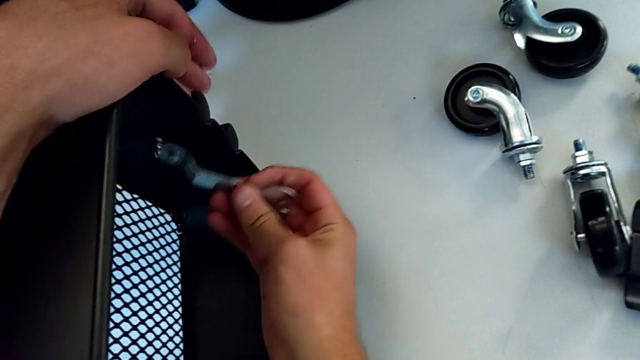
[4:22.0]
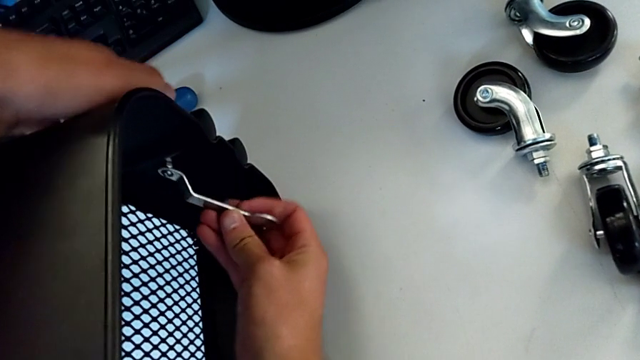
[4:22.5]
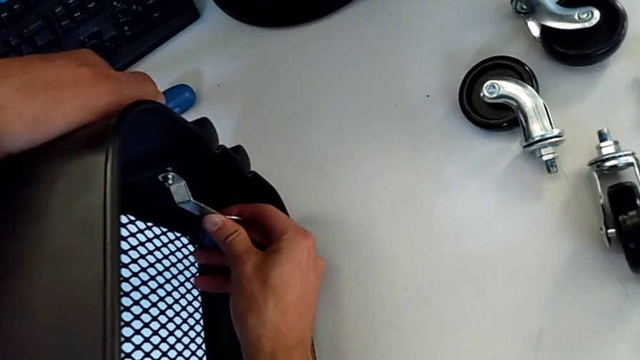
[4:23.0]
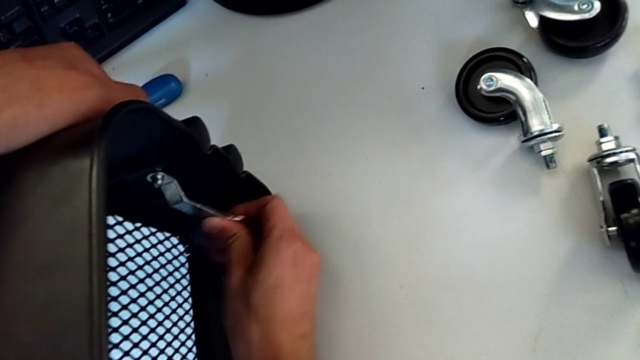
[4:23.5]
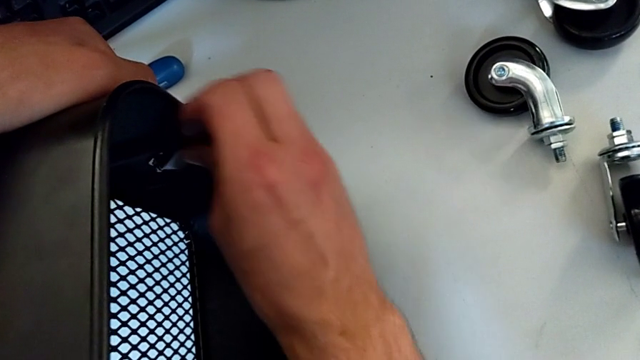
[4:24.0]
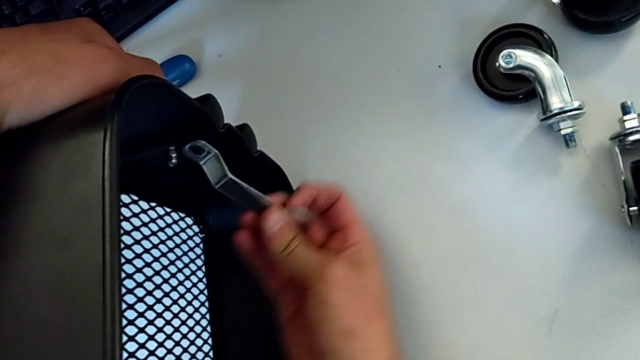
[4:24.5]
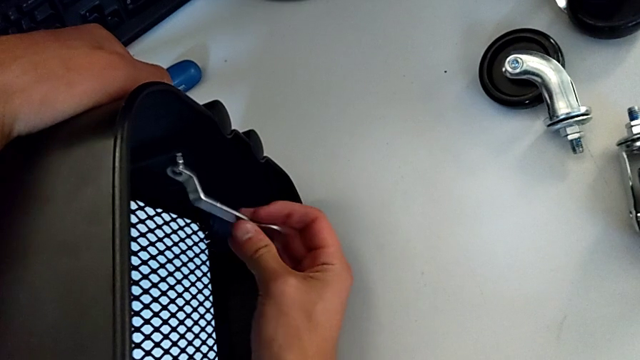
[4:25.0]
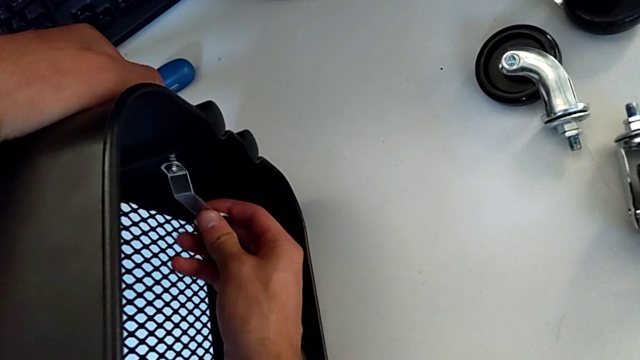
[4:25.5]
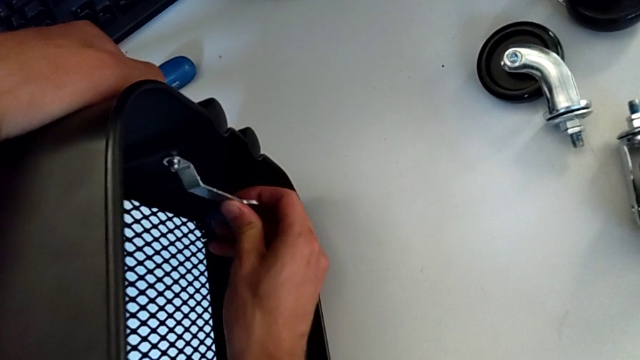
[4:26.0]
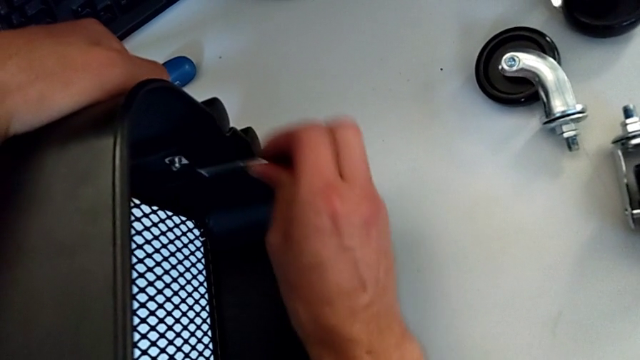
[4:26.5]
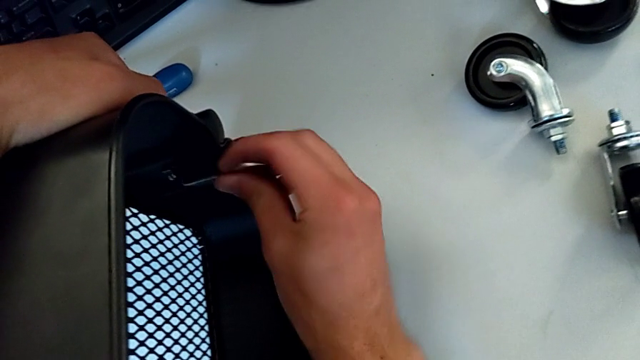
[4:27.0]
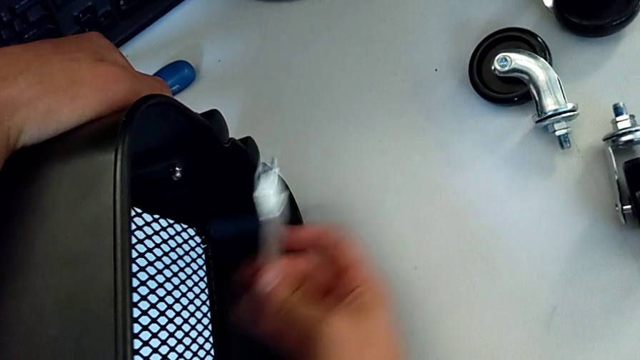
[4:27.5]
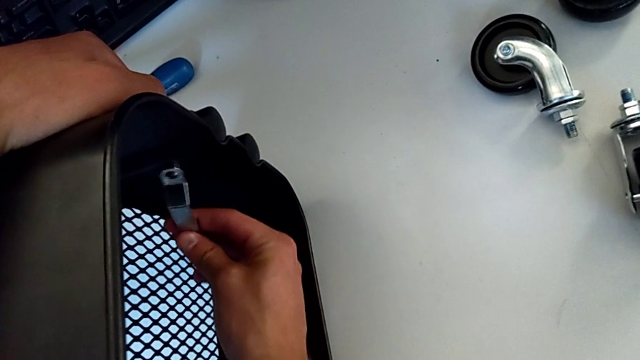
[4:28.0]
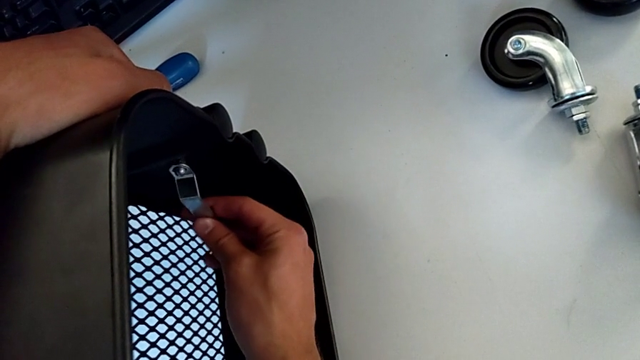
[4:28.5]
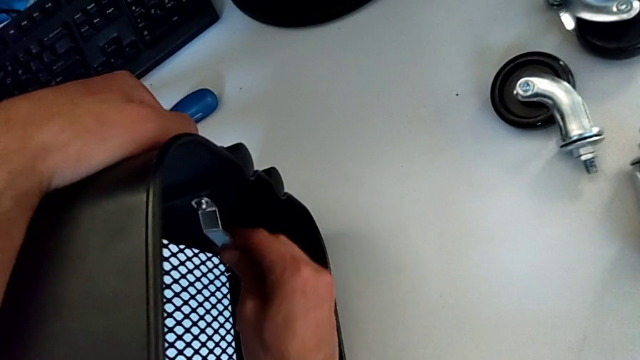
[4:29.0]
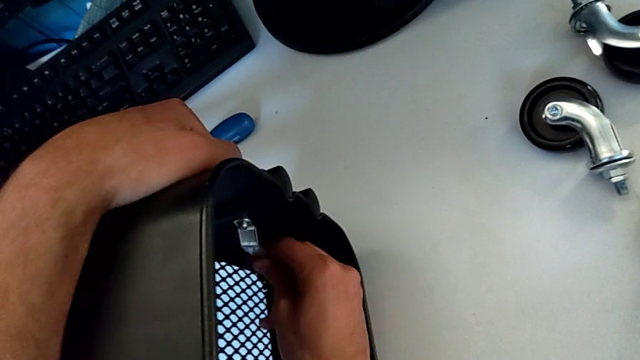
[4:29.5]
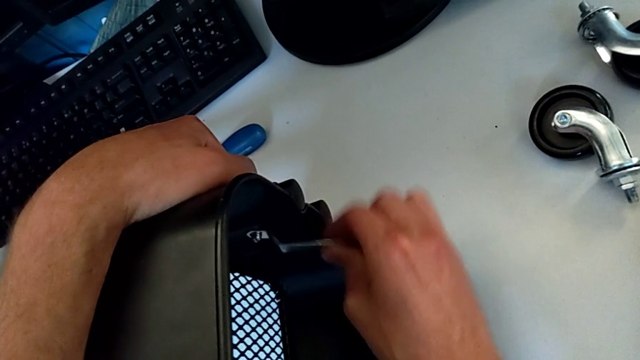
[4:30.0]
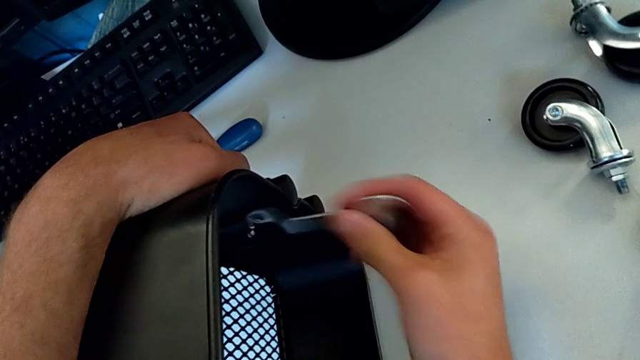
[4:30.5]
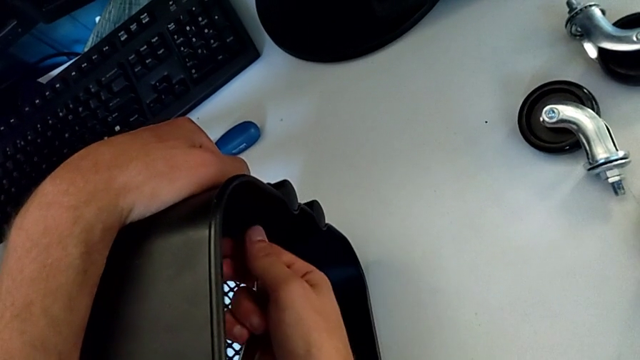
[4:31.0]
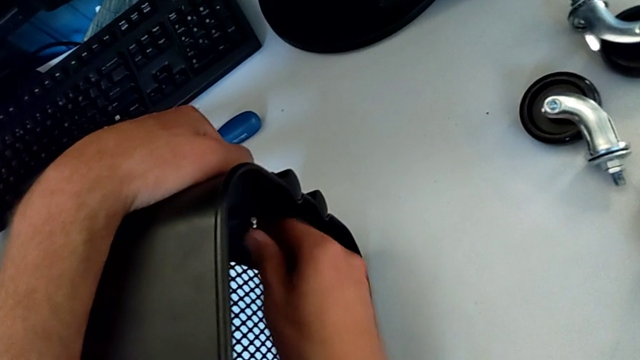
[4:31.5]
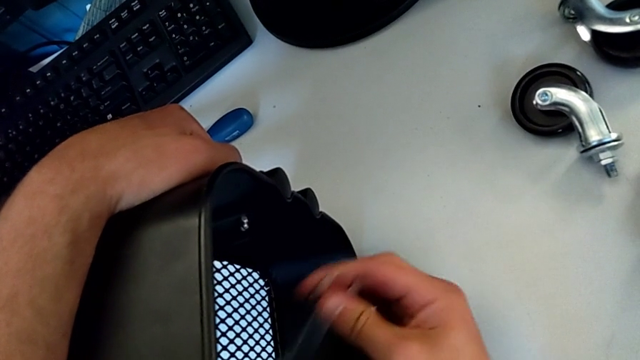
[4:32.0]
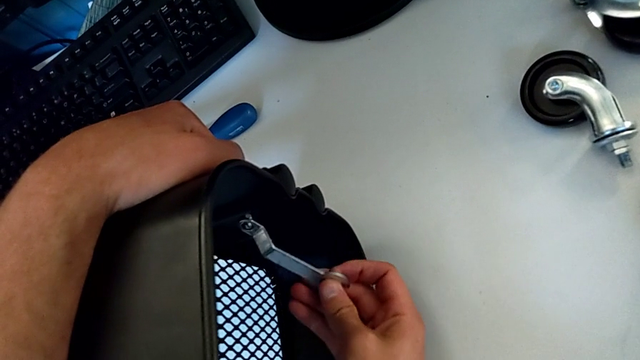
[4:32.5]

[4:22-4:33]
The camera wearer is disassembling the first bolt from the upper tray. They keep unscrewing the hexagon cap nut, withdraw the hexagonal wrench, unscrew the hexagon cap nut and insert the hexagonal wrench.

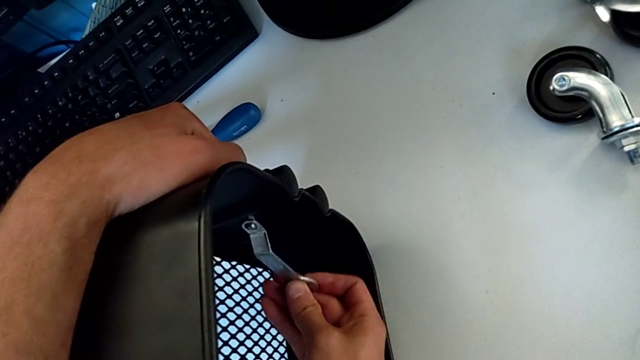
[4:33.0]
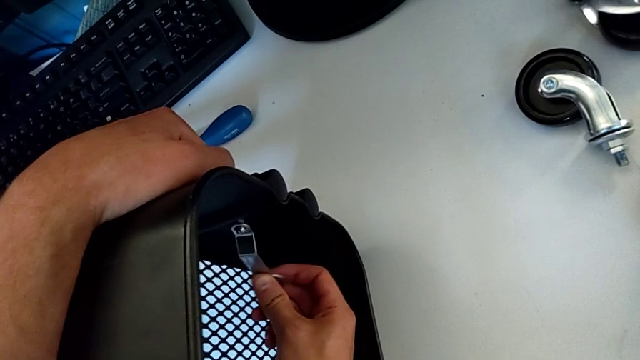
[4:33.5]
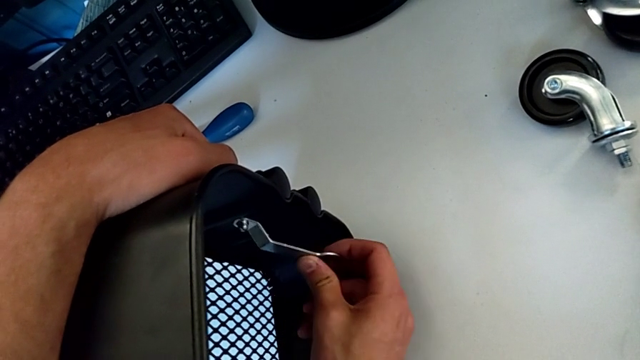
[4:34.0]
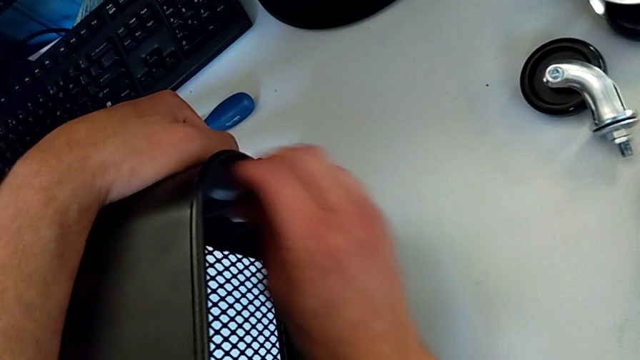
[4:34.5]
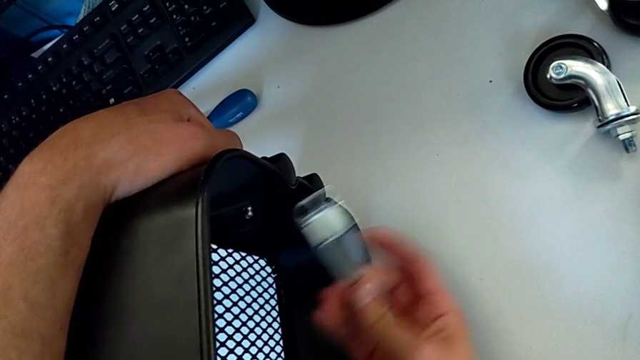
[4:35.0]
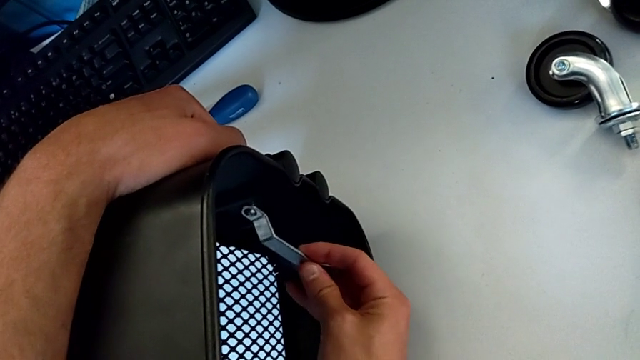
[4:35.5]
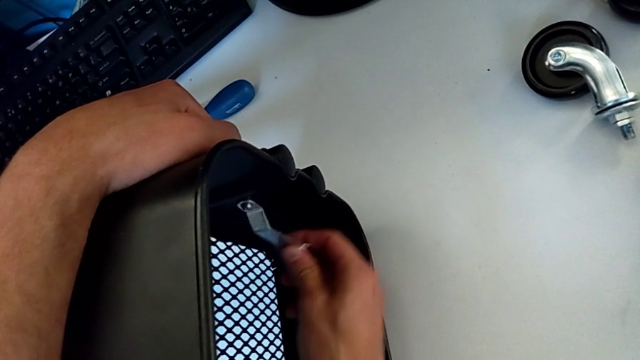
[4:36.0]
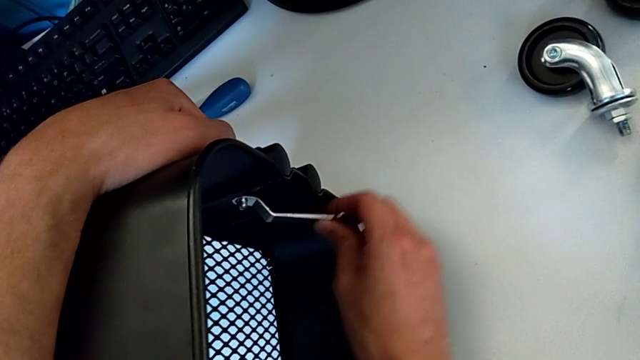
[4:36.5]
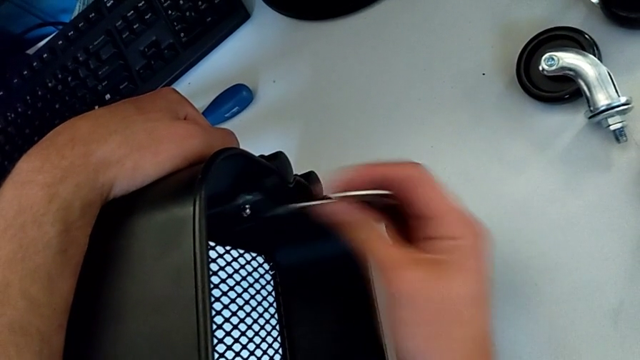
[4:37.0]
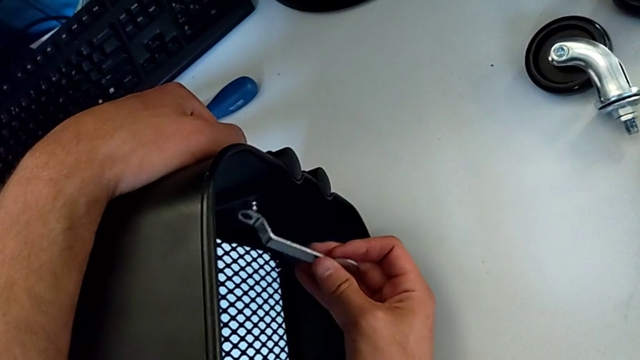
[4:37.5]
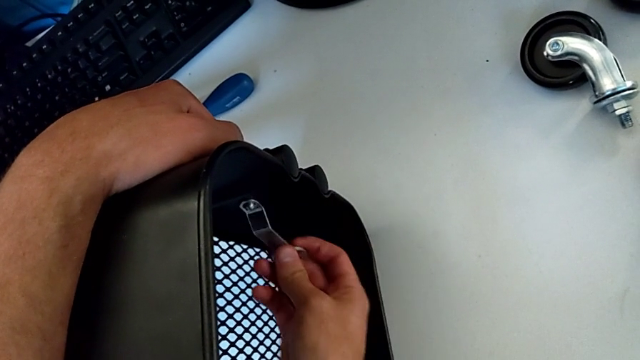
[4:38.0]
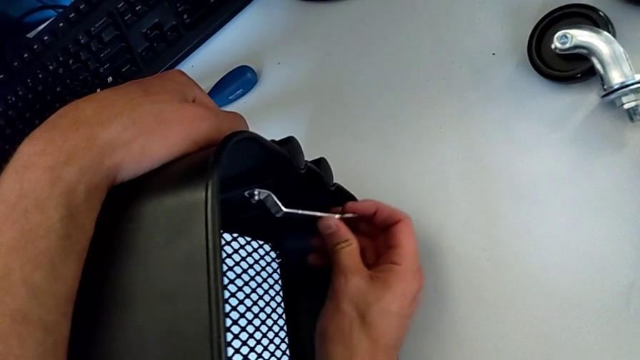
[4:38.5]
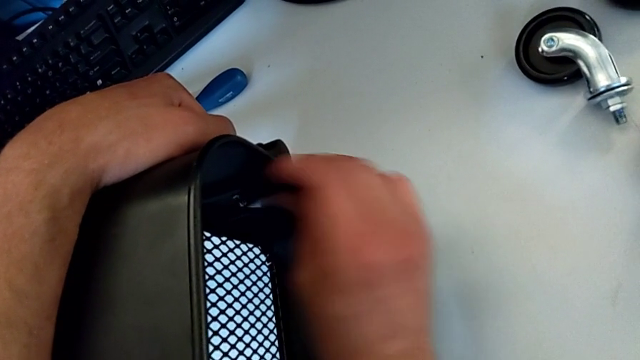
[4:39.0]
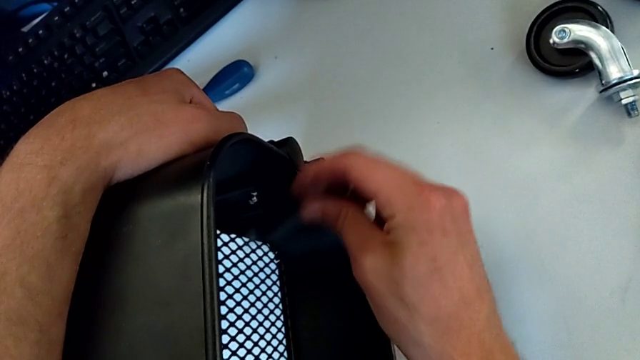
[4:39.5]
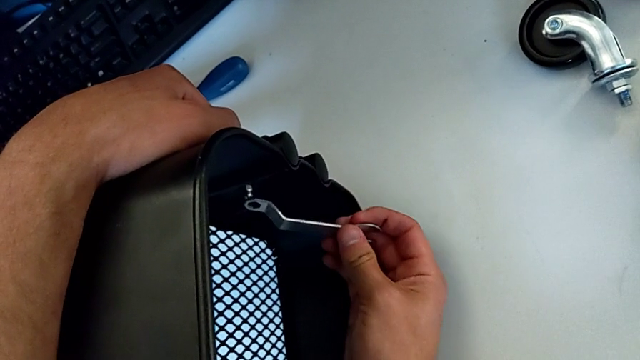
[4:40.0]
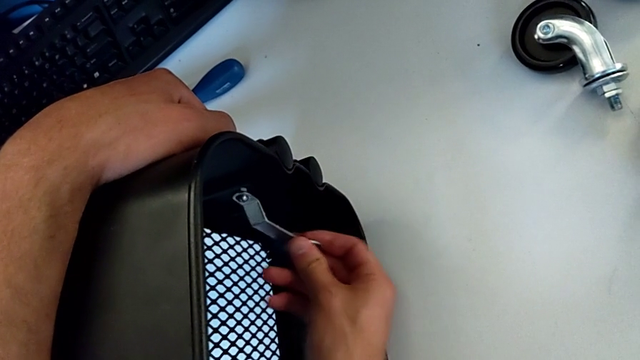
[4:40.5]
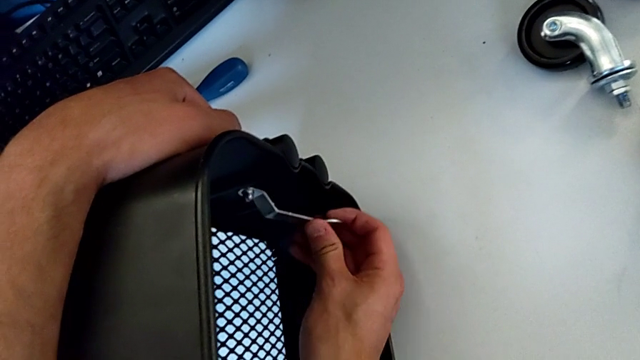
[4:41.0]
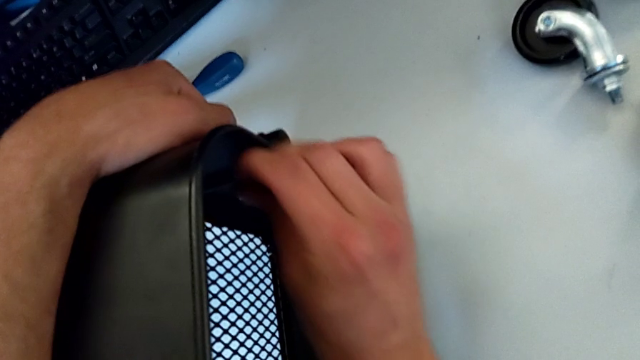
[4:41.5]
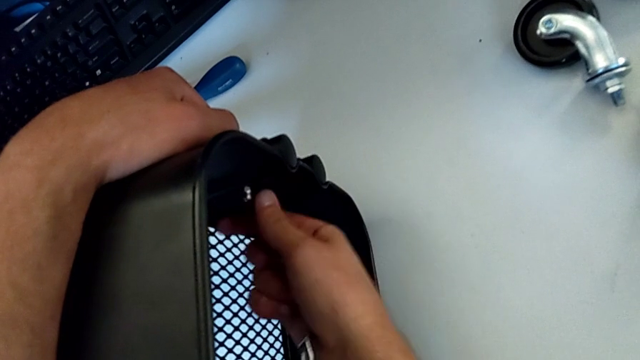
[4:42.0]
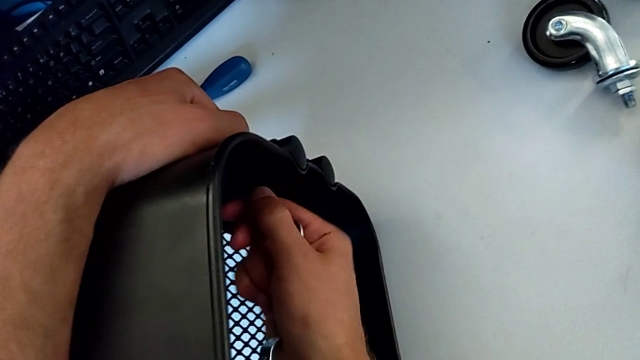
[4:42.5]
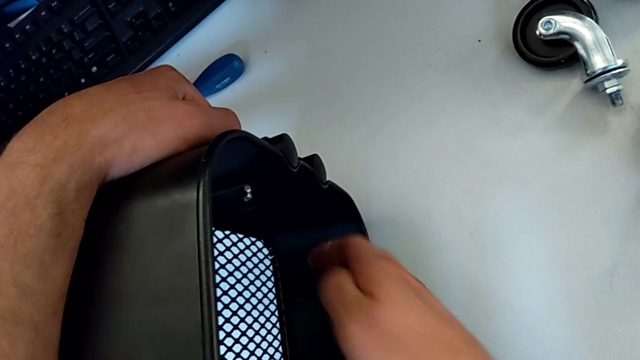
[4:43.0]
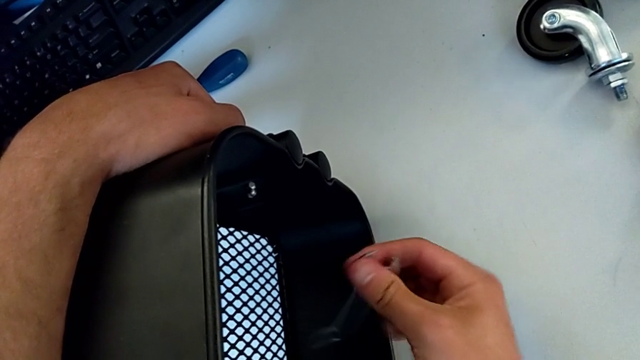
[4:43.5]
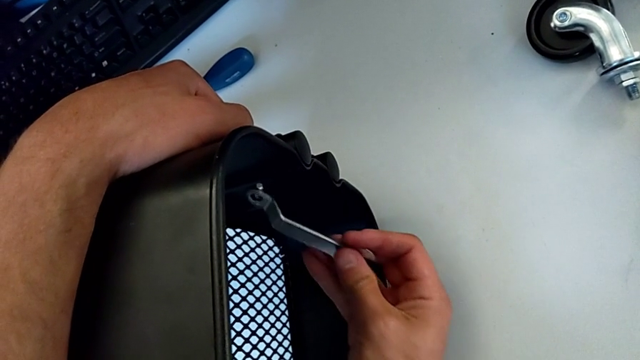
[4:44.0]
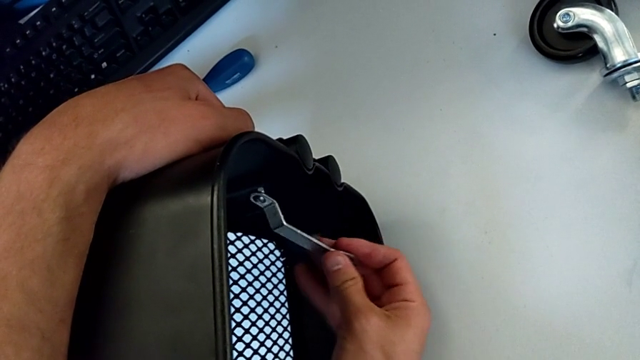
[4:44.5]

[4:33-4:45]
The camera wearer is disassembling the first bolt from the upper tray. They unscrew the hexagon cap nut, withdraw the hexagonal wrench, unscrew the hexagon cap nut and insert the hexagonal wrench.
